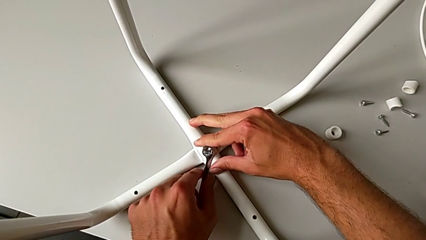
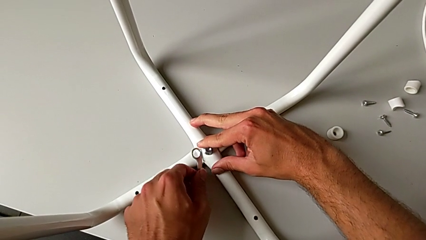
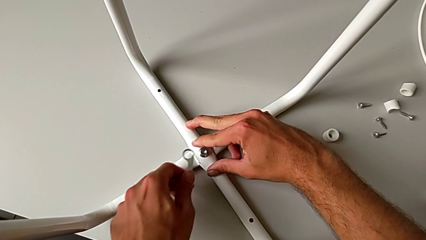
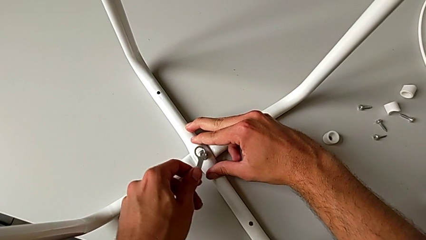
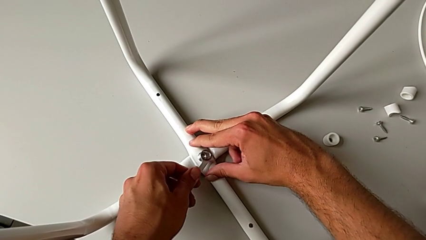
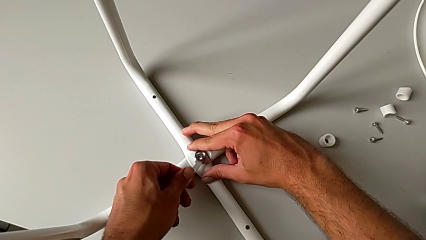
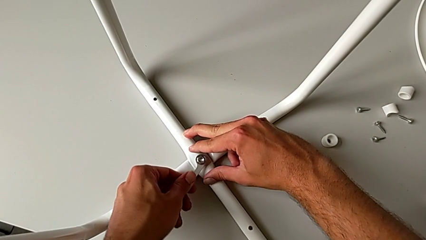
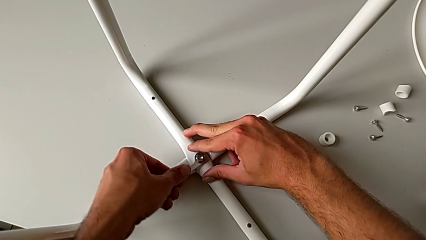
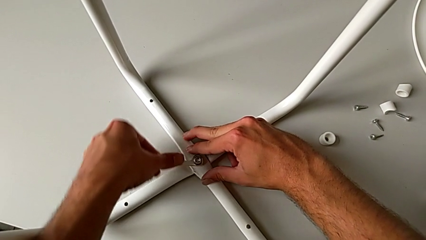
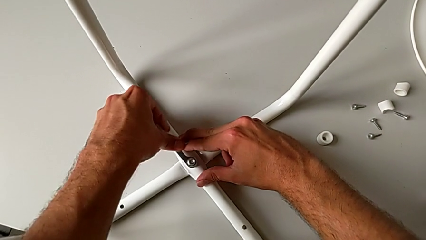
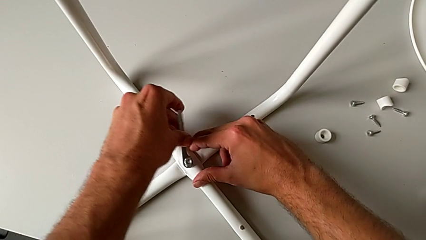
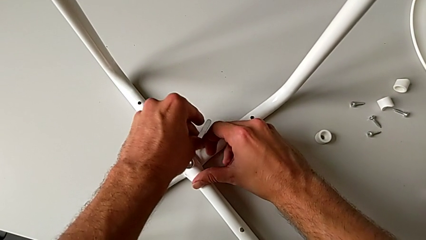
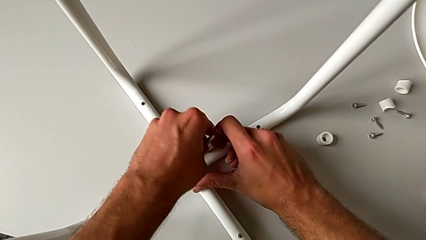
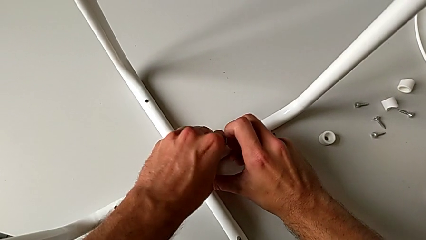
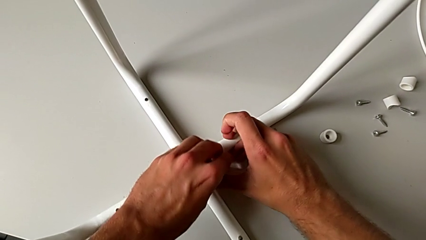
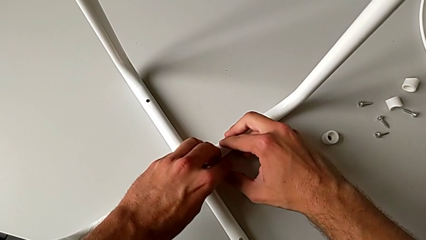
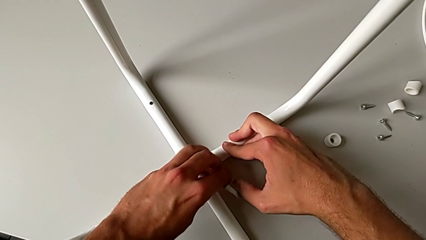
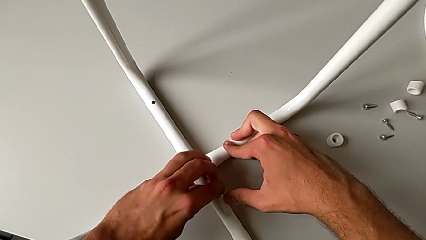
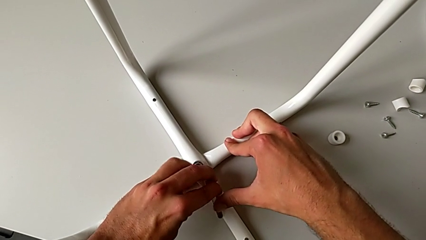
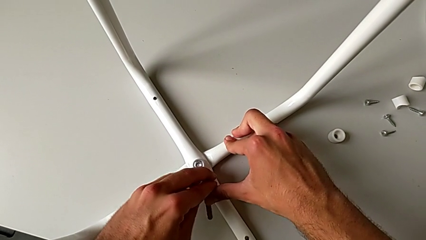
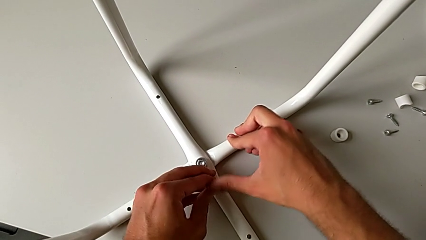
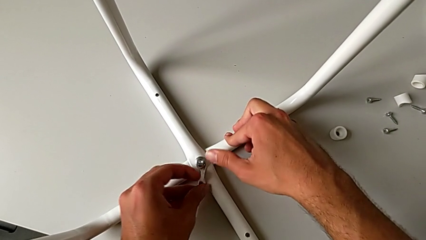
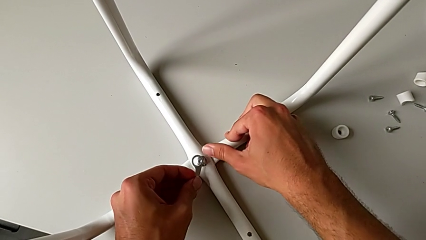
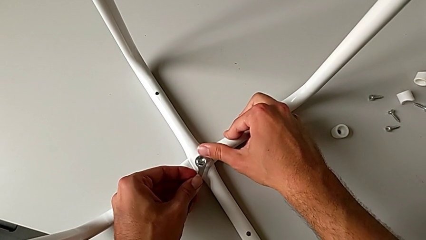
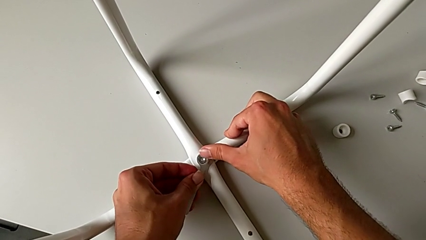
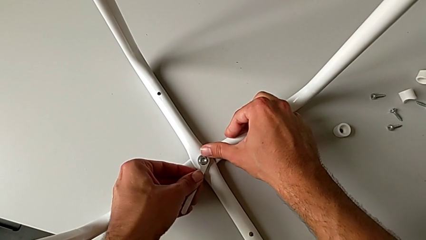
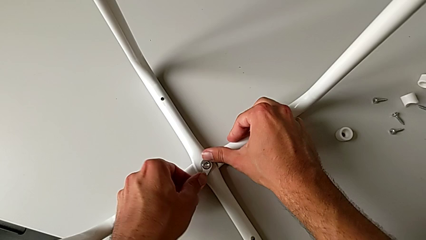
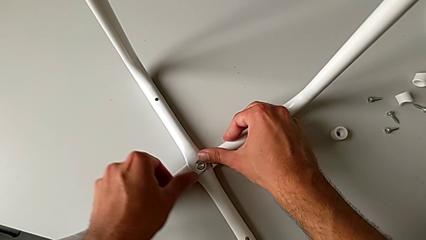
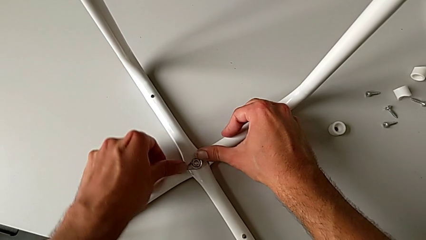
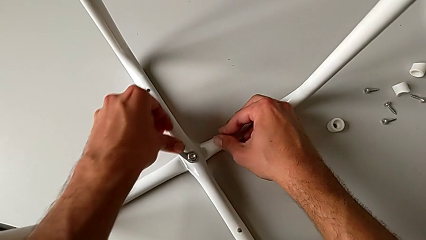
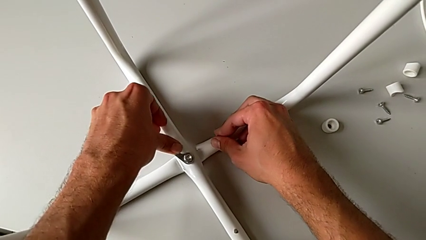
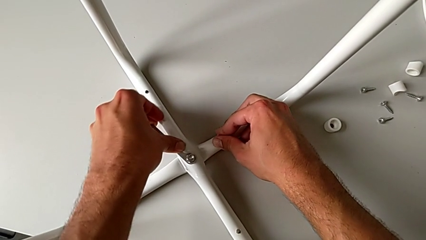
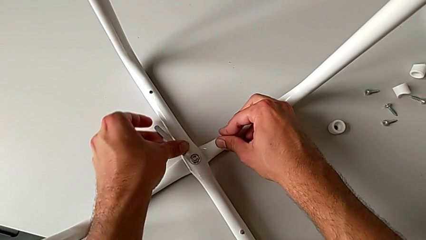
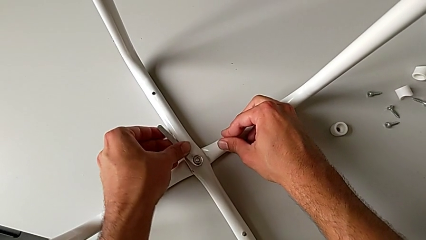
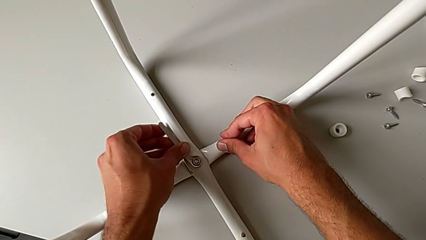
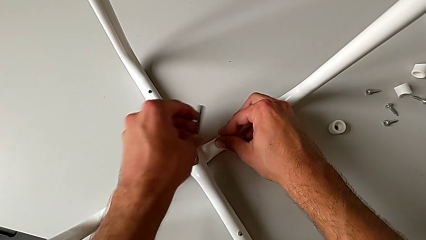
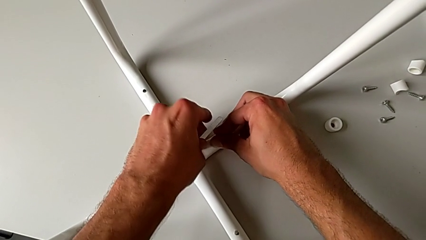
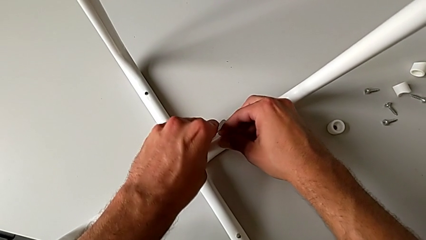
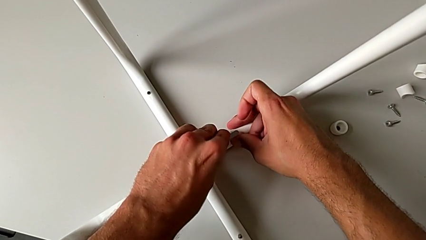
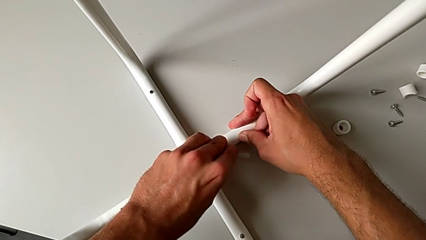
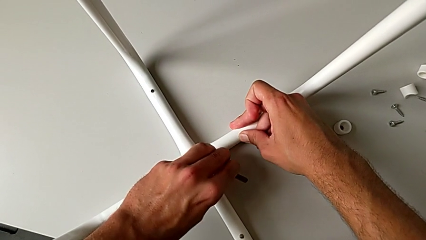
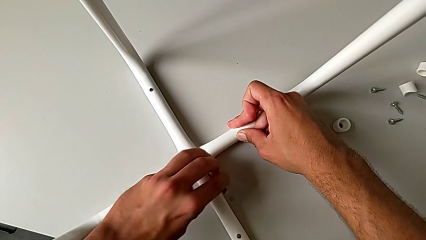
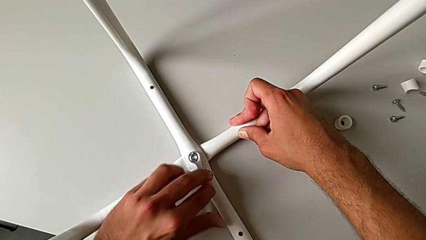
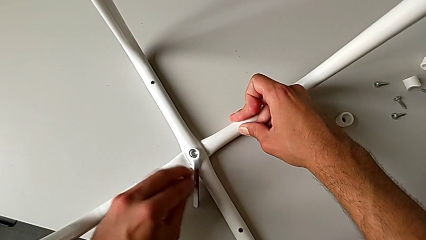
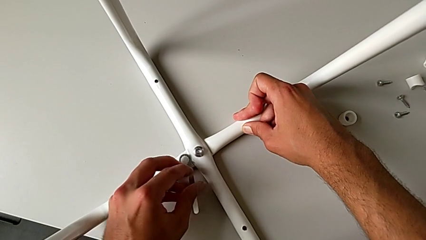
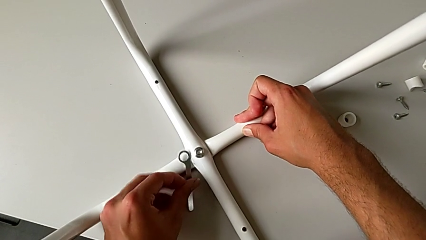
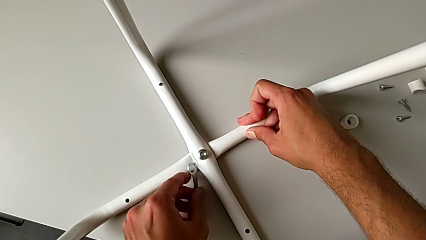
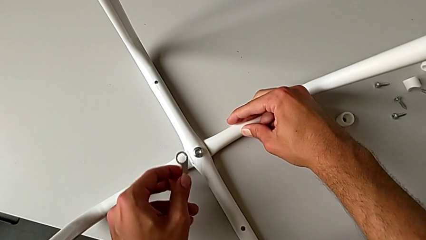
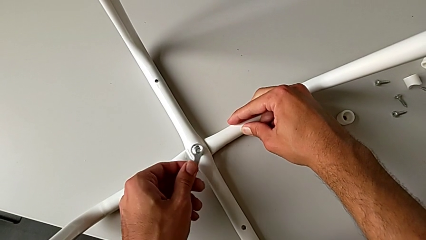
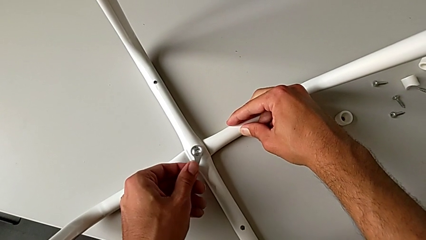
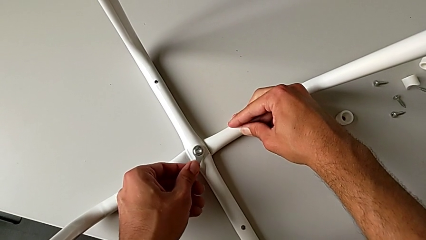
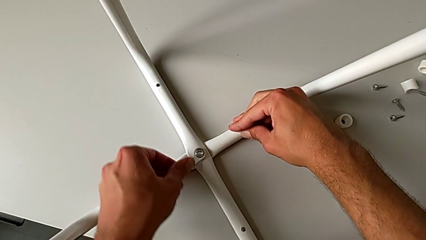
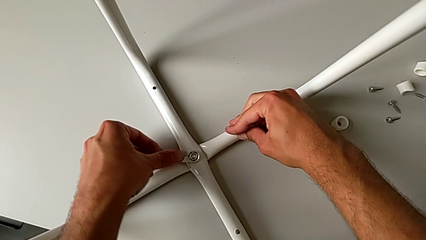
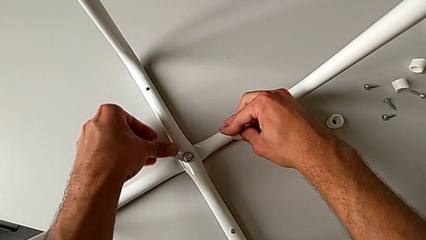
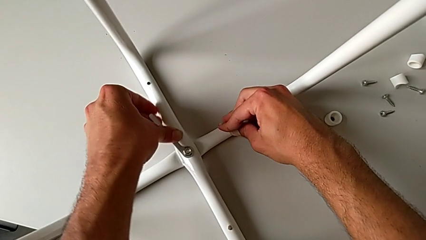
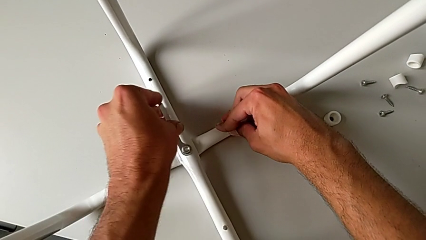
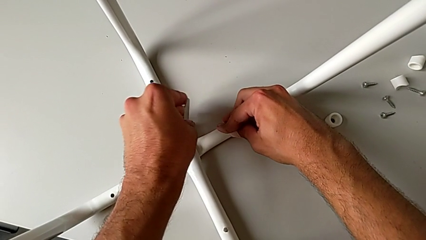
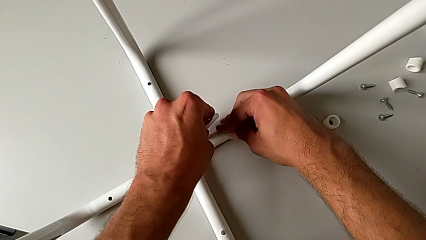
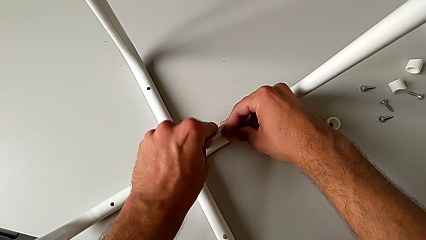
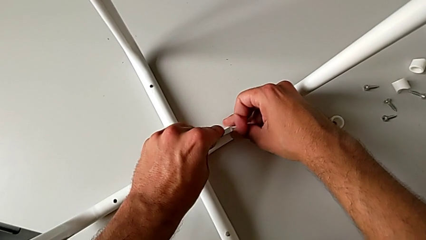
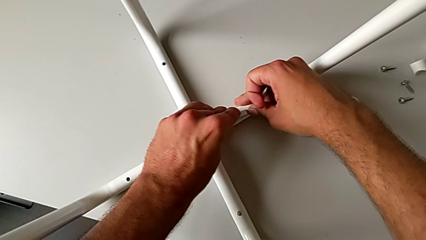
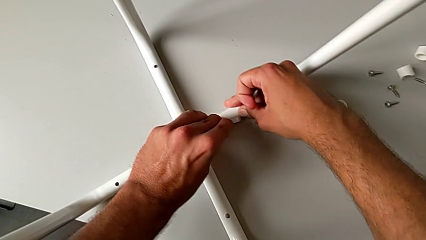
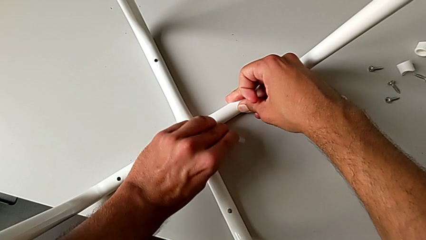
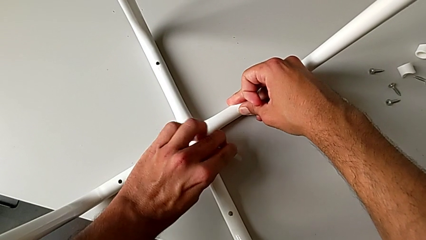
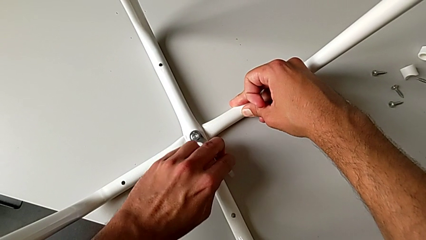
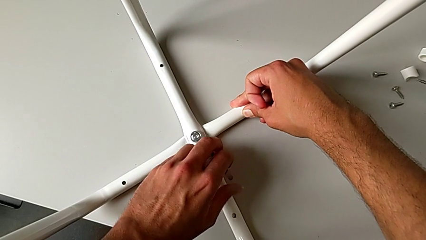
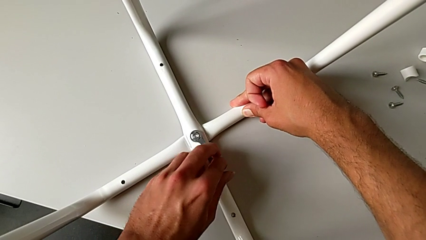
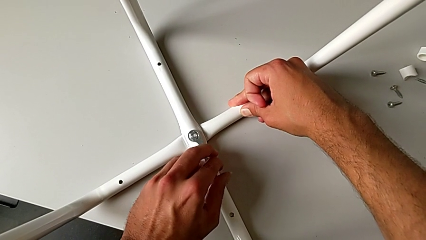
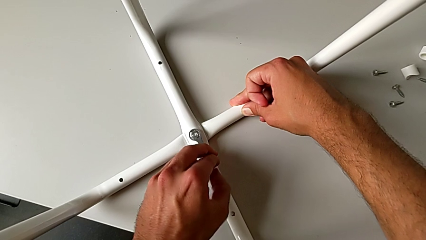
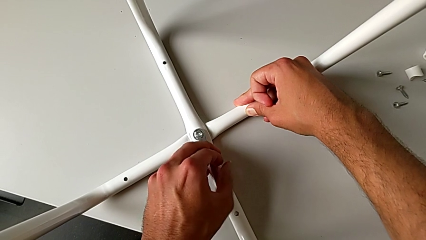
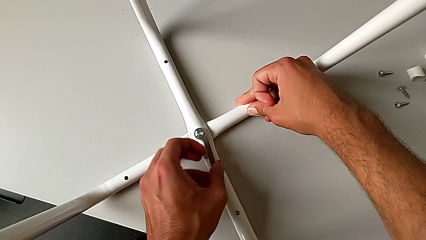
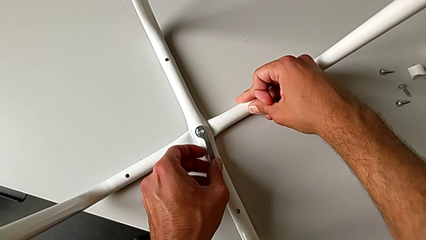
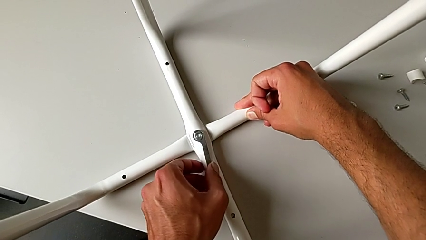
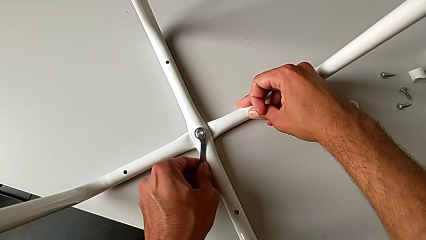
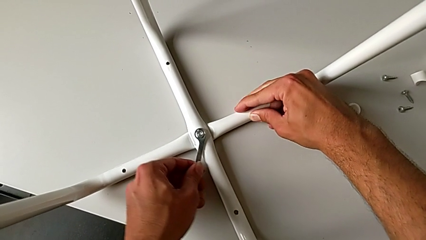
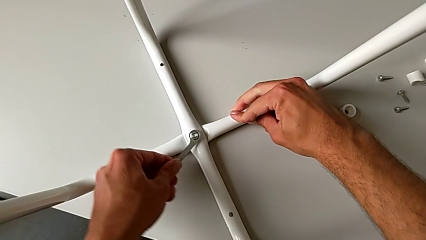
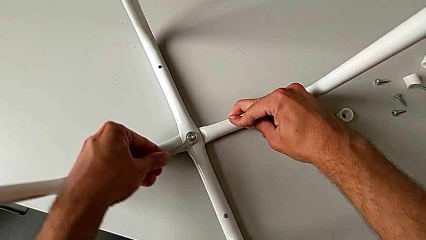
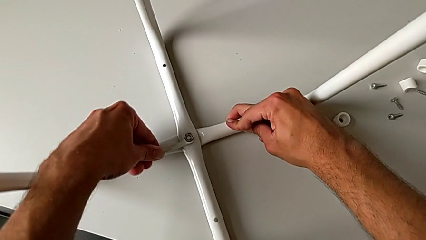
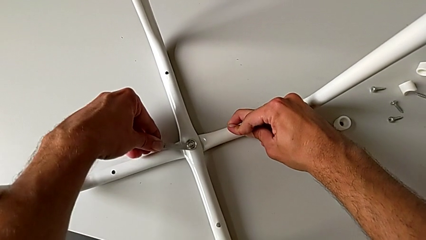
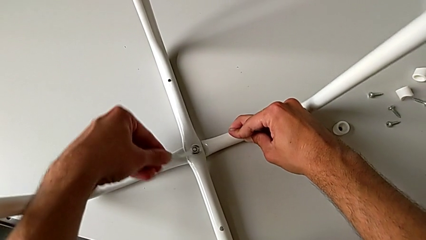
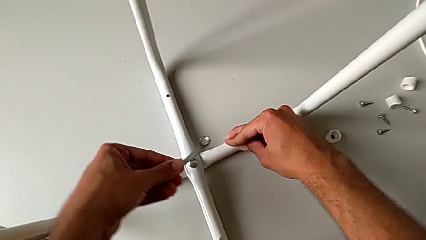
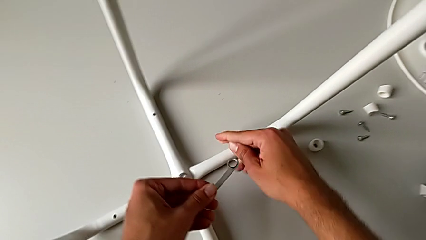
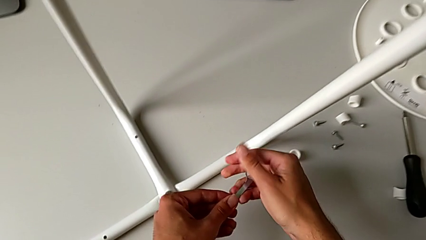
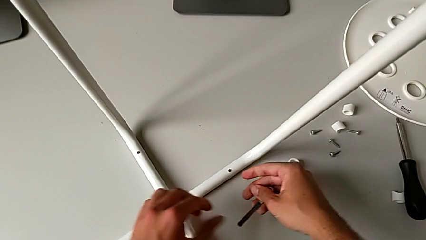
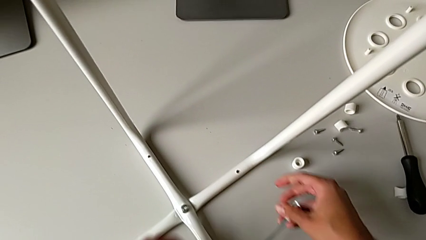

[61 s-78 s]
The camera wearer is assembling the legs together. They keep screwing the hex nut and withdraw the hexagonal wrench.
